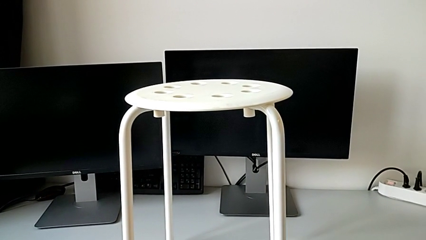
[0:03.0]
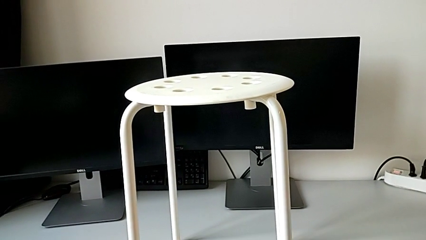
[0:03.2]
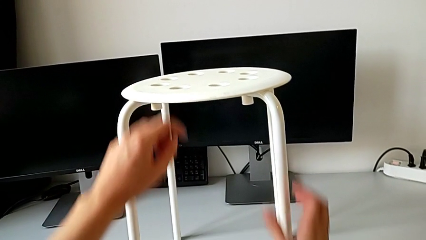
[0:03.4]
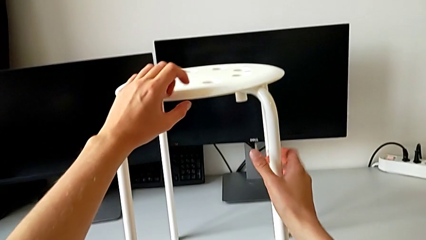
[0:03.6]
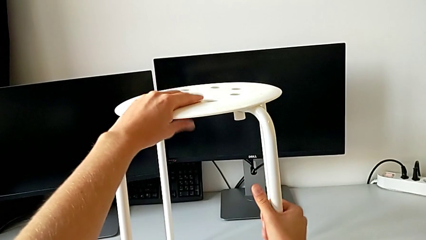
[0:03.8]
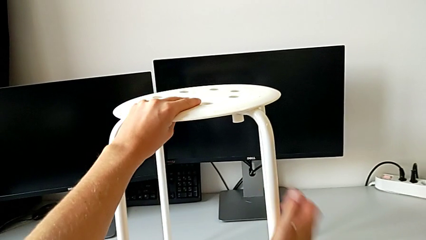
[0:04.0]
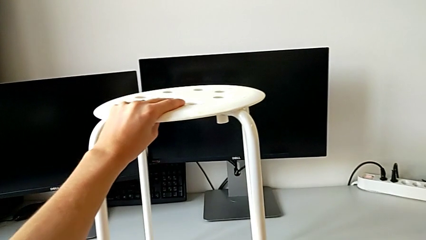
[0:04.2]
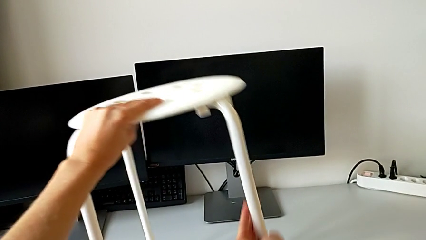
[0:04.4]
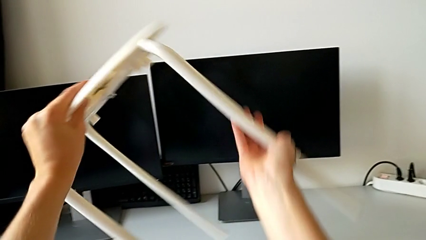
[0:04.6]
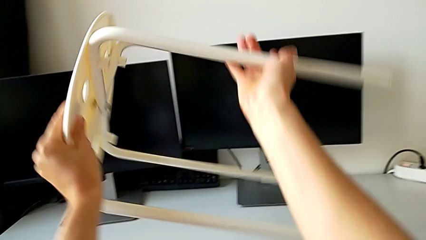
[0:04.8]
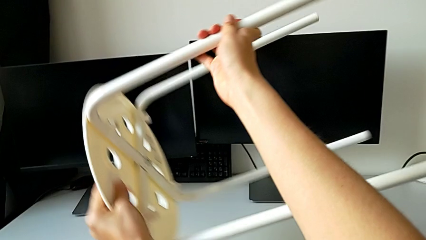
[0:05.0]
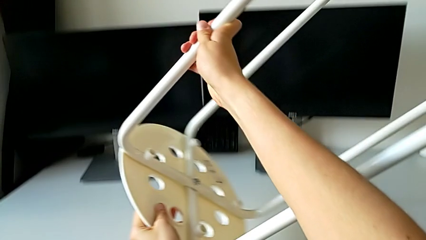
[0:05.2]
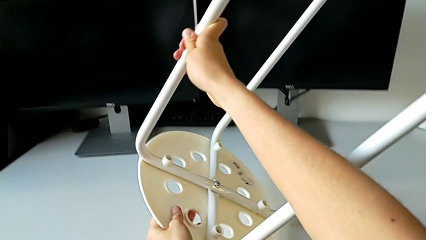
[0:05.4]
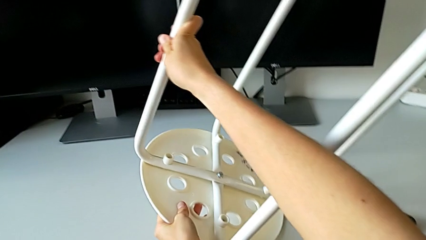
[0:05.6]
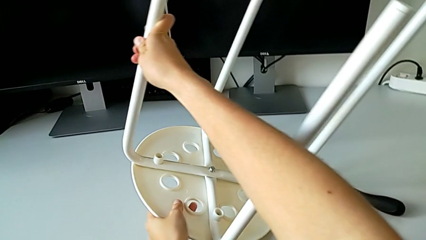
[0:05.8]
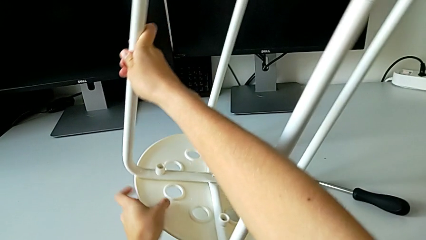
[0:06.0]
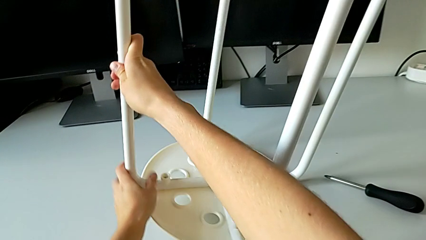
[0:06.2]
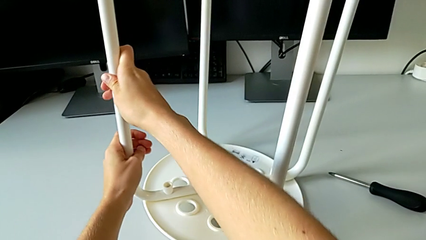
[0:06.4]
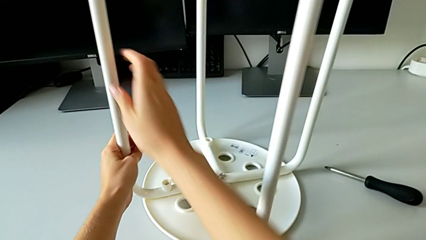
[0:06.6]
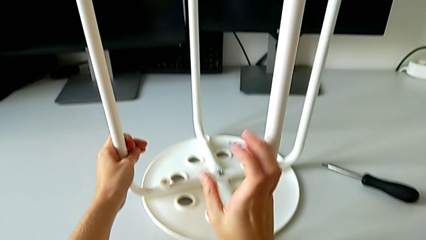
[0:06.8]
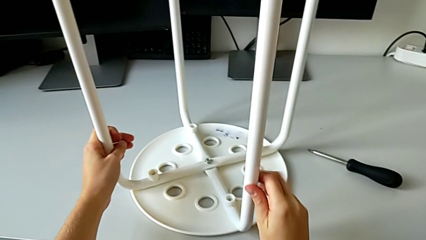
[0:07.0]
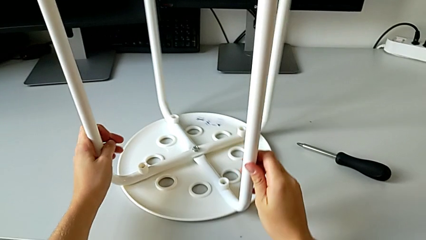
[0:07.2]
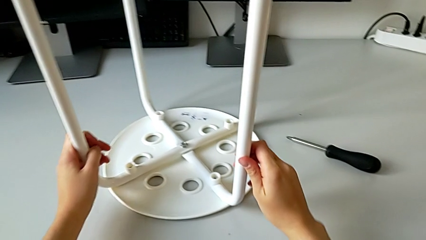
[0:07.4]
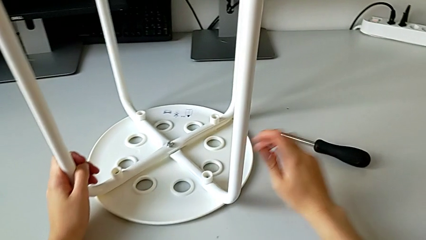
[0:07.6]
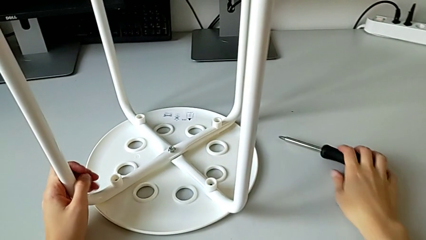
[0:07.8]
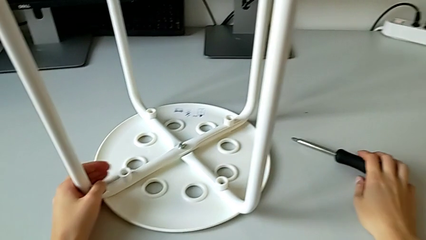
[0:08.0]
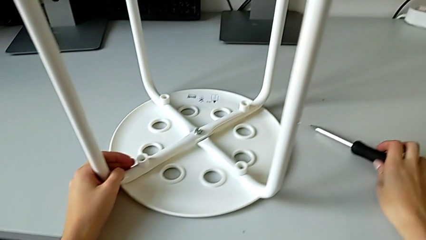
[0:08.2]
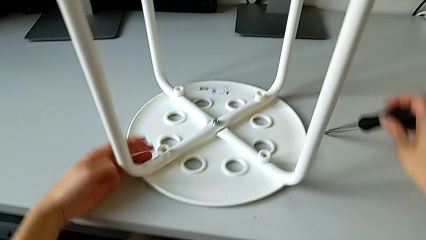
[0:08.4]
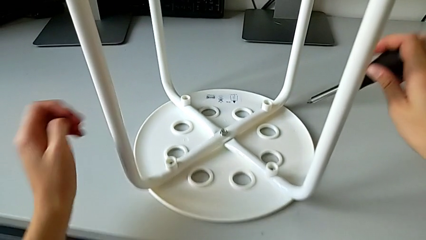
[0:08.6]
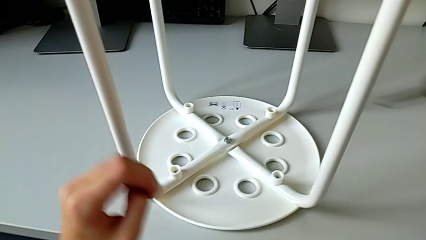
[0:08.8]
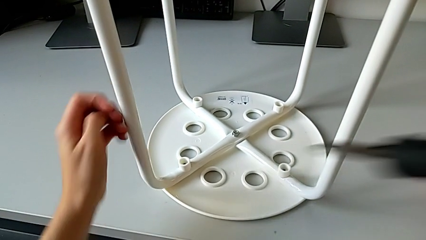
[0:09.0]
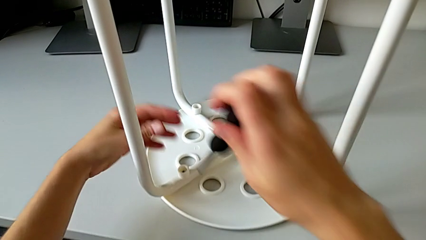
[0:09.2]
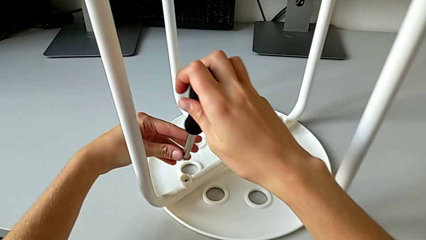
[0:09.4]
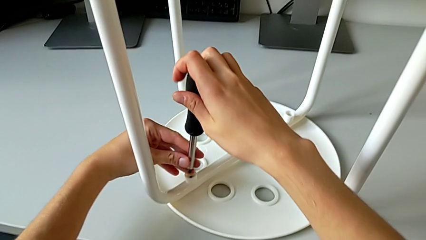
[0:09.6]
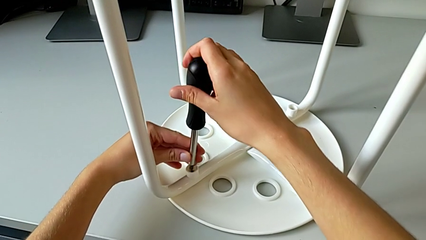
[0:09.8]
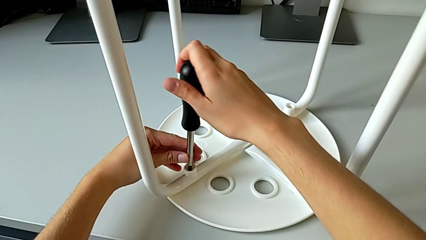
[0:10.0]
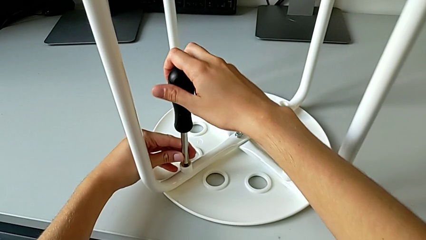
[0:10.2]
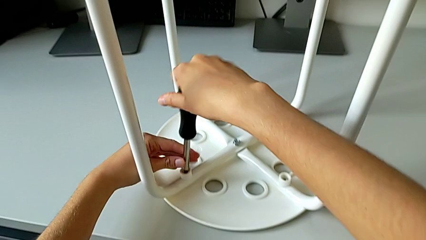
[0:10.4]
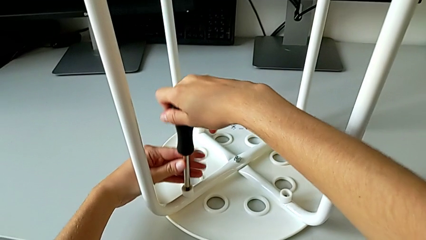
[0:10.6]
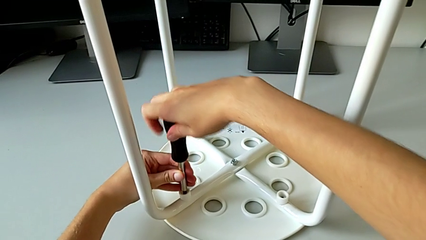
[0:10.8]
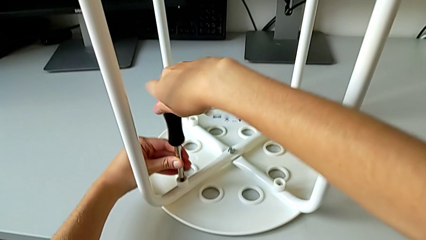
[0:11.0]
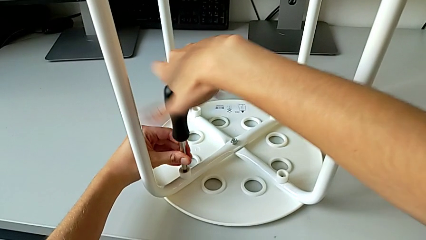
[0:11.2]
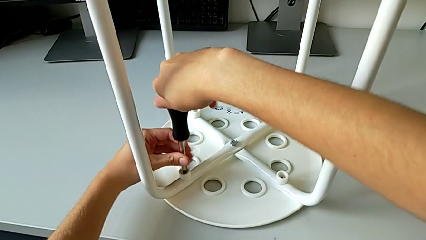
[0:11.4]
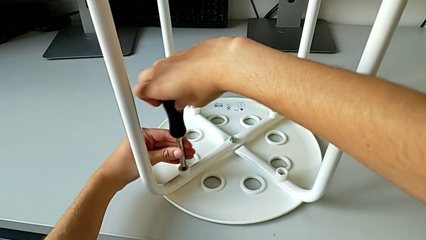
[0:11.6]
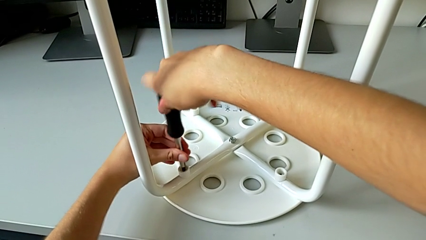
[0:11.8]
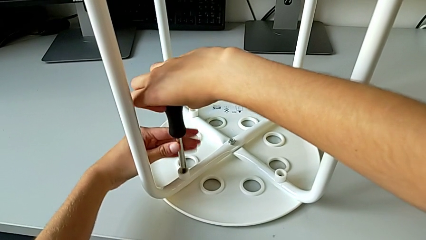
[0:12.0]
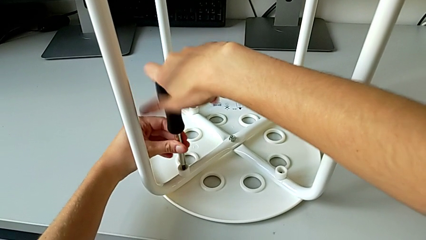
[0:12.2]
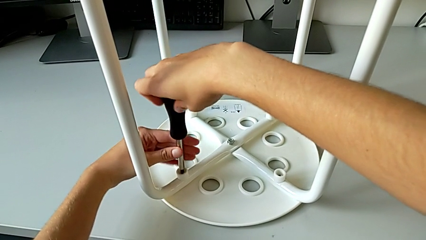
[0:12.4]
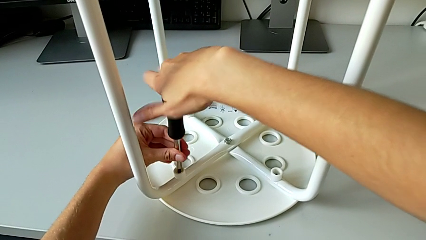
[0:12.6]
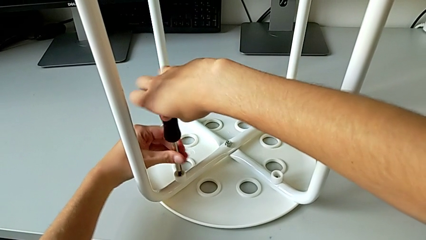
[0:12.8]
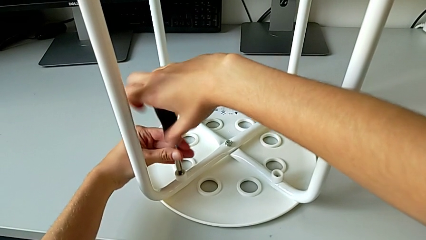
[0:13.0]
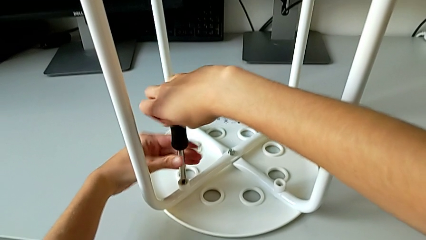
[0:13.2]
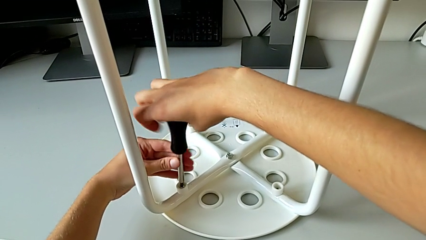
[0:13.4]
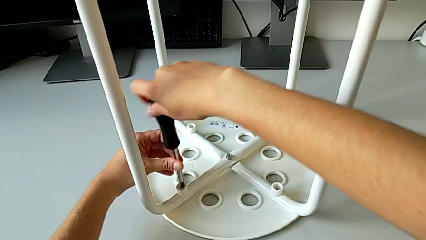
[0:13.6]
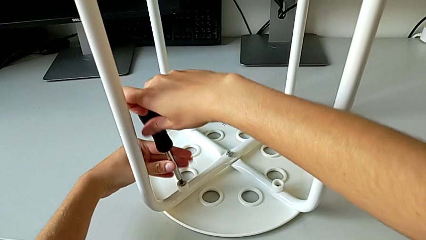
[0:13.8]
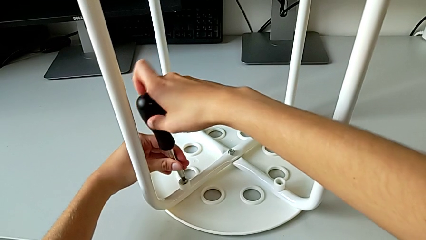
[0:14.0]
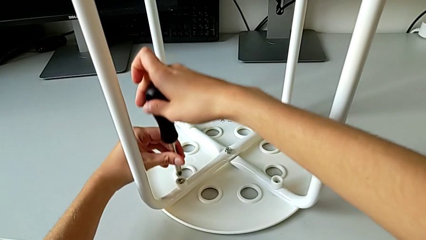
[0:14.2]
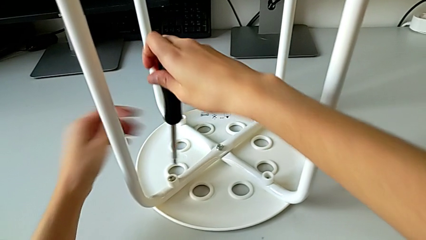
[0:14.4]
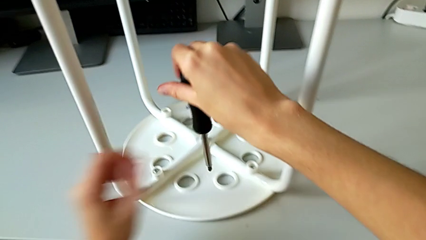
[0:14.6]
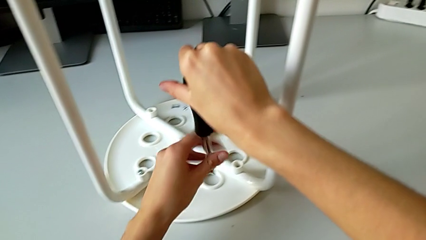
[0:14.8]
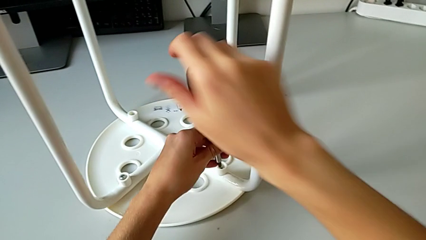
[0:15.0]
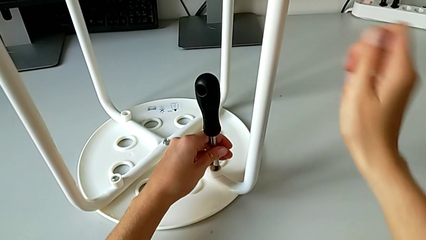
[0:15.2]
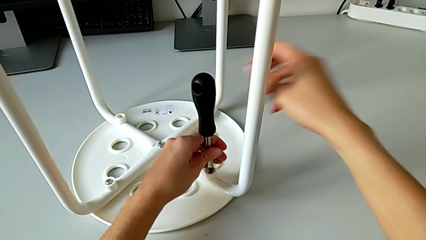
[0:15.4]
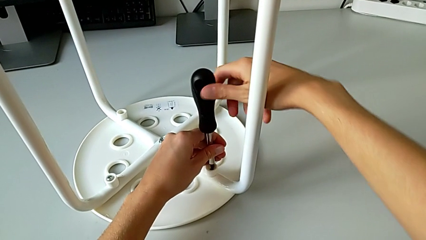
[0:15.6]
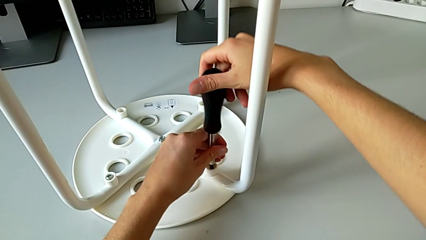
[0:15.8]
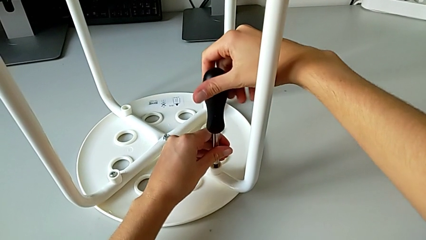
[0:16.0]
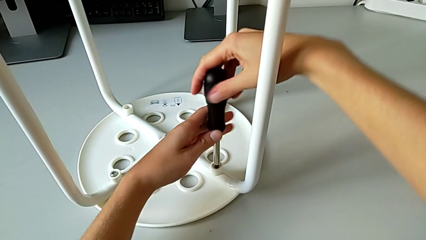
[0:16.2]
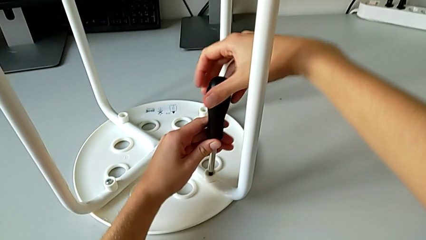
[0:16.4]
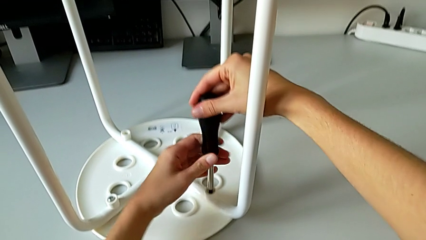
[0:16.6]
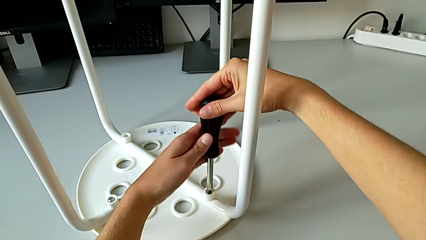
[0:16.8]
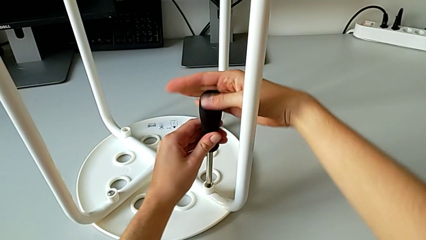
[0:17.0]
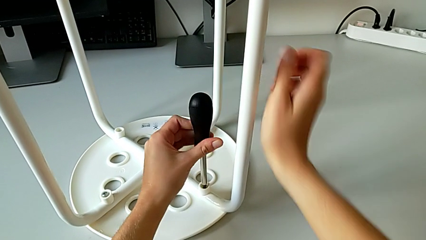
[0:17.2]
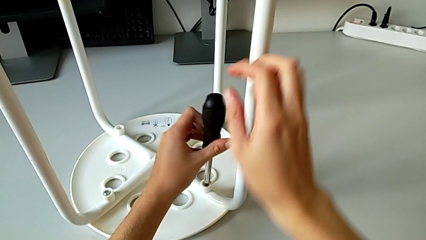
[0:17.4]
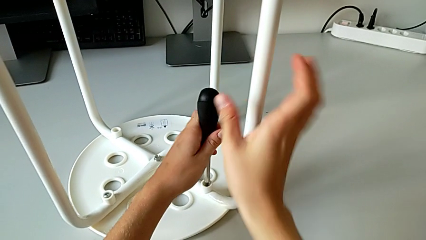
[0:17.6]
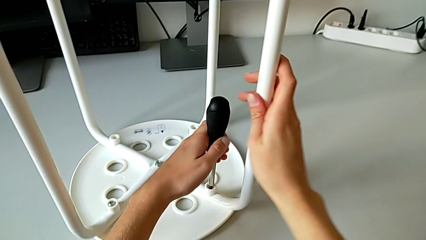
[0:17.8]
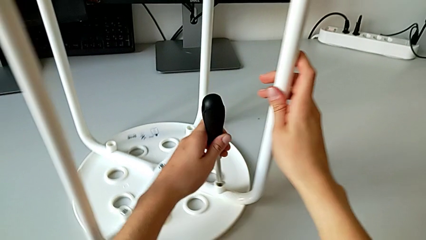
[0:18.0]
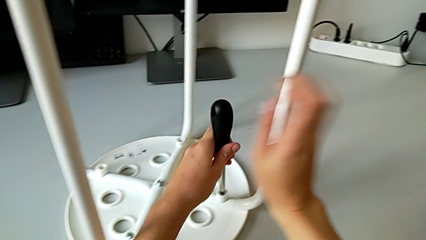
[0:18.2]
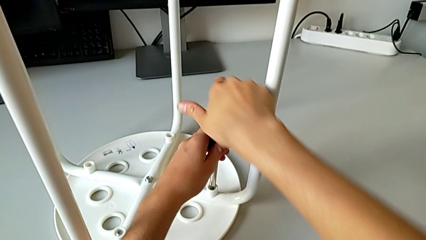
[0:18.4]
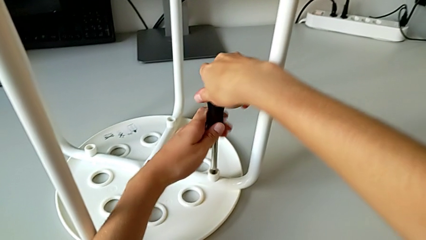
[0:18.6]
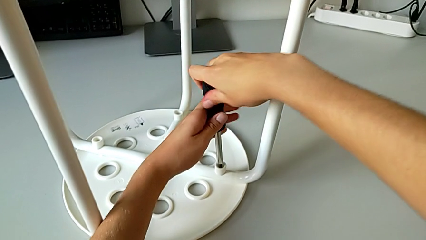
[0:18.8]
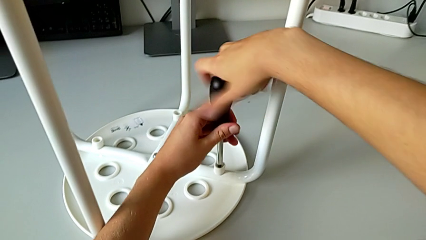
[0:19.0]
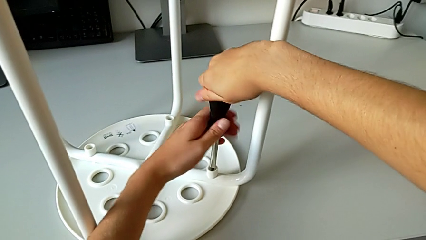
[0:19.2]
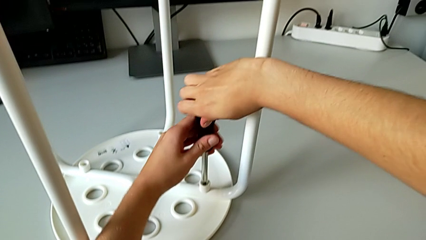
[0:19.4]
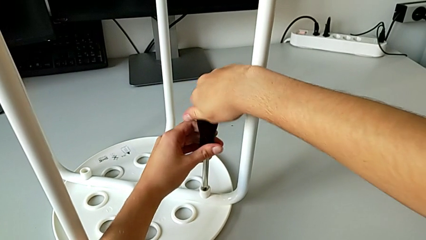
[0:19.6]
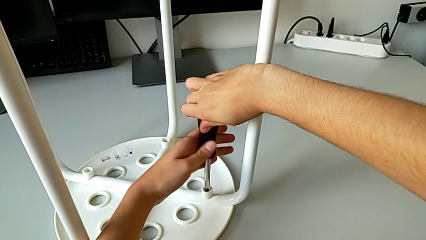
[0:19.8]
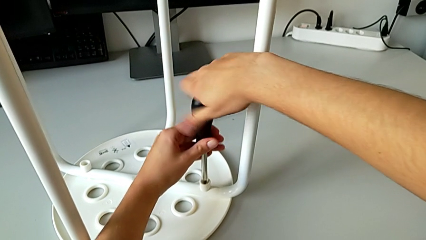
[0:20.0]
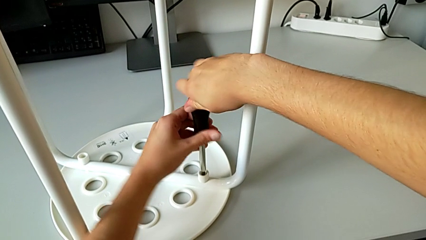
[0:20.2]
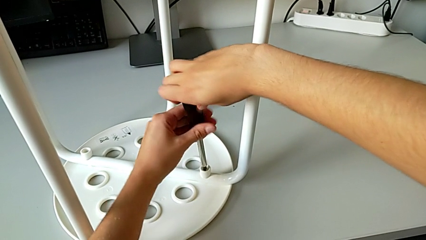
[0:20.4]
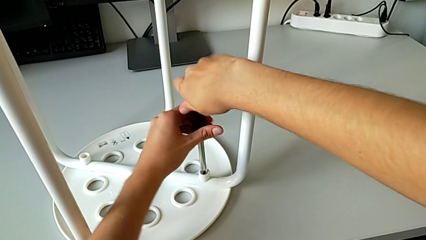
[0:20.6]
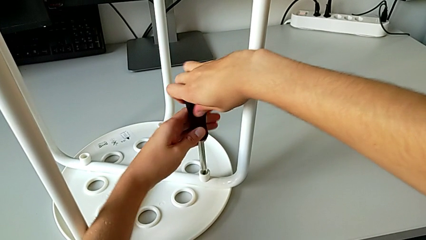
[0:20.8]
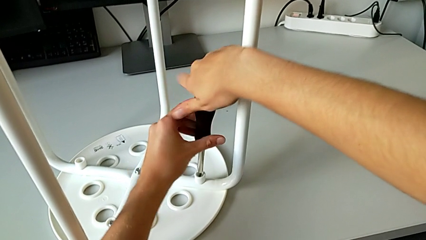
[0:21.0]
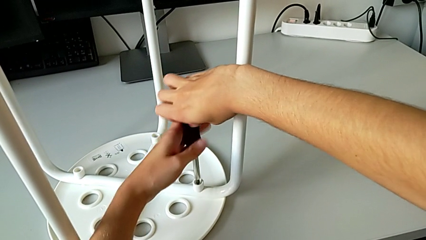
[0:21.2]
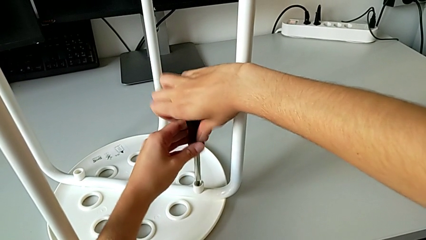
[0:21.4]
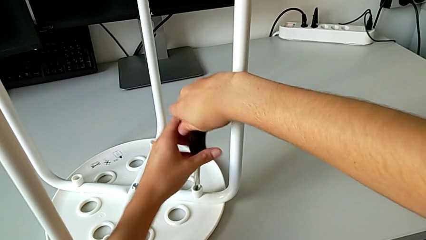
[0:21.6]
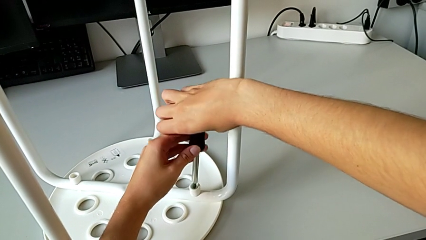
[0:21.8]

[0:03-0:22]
The camera wearer is disassembling the screws of the chair's legs. They grab the stool, rotate it, grab the screwdriver, insert it, unscrew the first screw, withdraw the screwdriver, insert it, begin to unscrew the second screw with the right hand and rotate the stool with the right hand.
